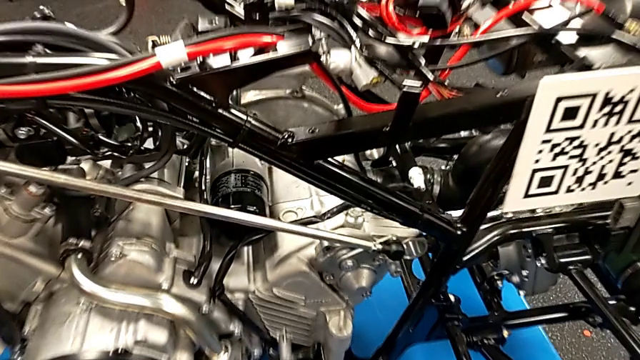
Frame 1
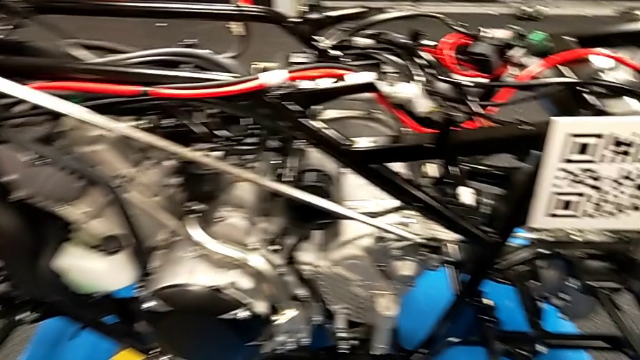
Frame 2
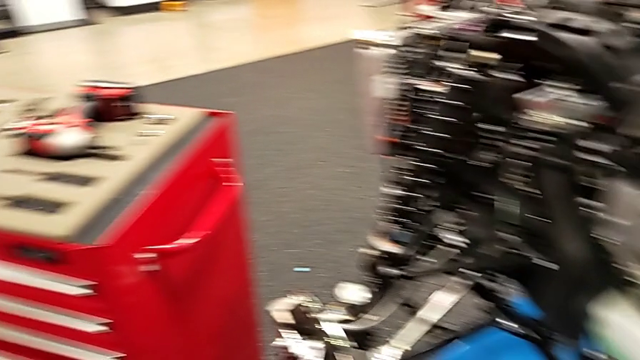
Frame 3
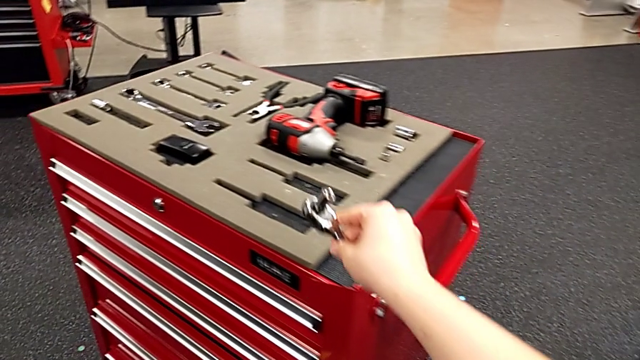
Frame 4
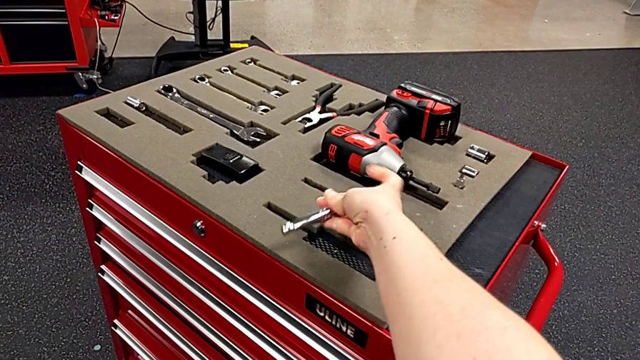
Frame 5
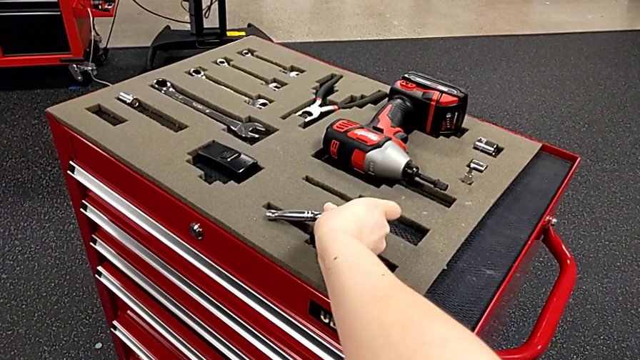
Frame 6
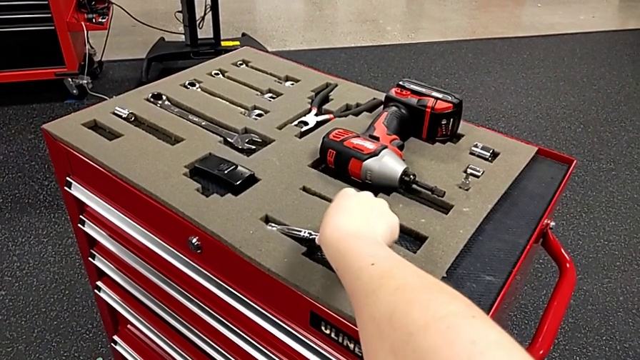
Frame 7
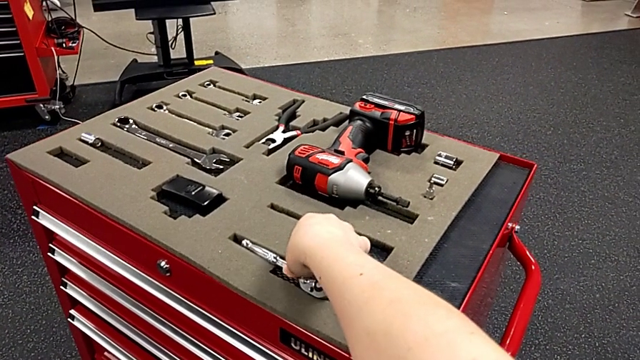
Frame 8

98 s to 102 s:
The camera wearer is grabbing the ratchet to screw the bolt. They place the ratchet.

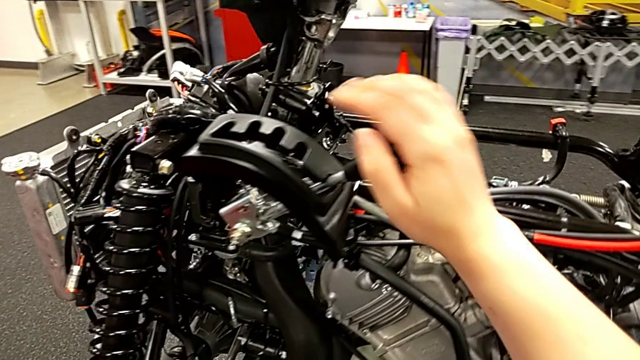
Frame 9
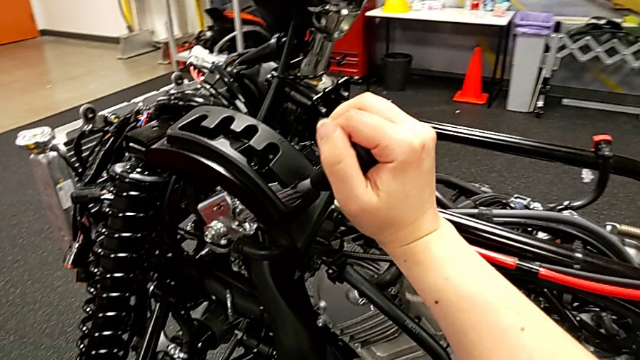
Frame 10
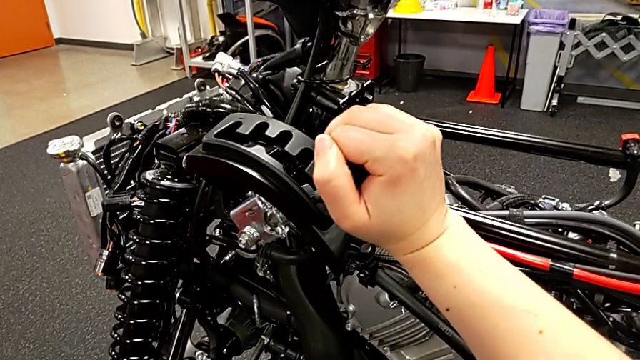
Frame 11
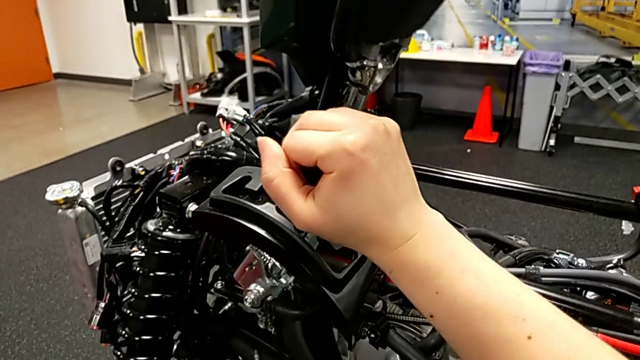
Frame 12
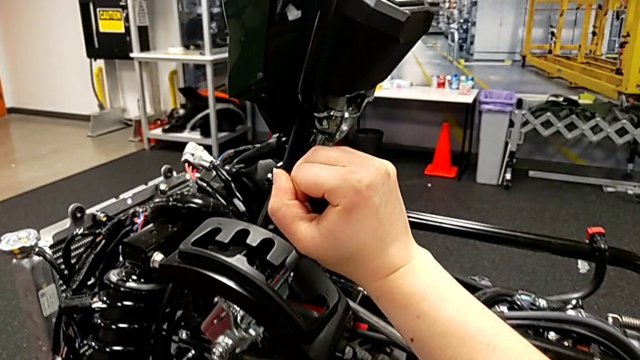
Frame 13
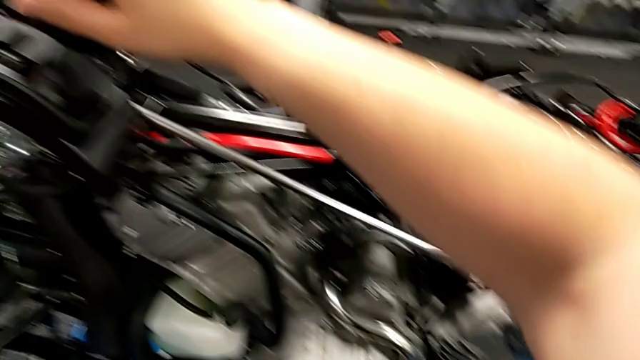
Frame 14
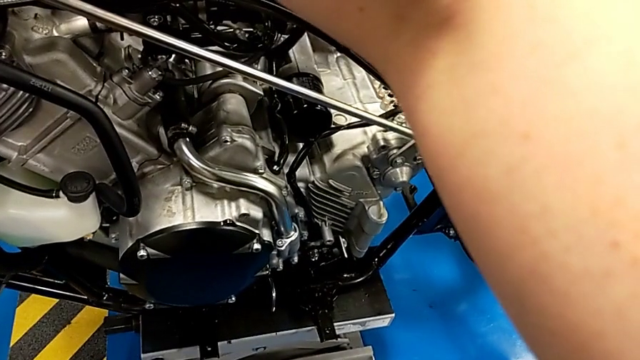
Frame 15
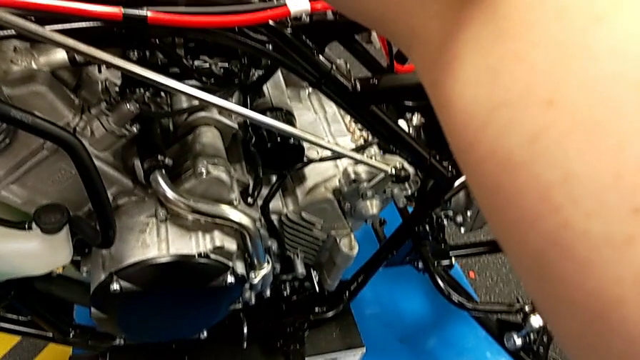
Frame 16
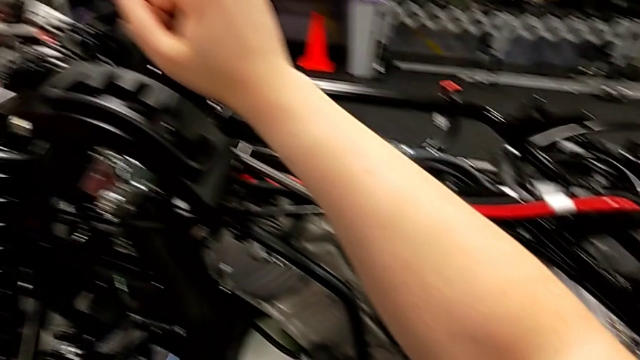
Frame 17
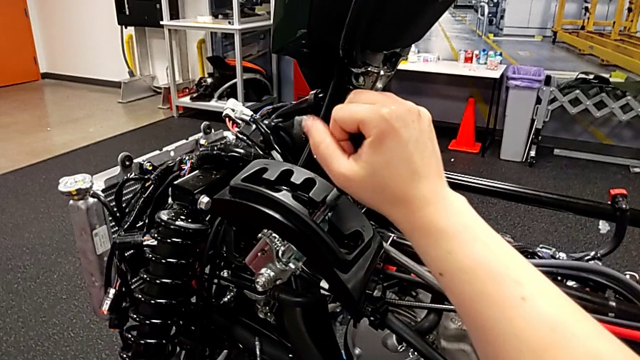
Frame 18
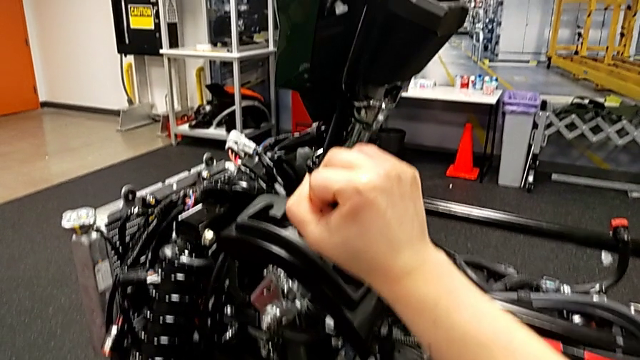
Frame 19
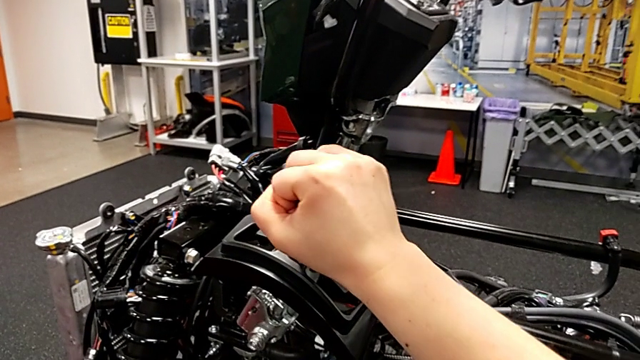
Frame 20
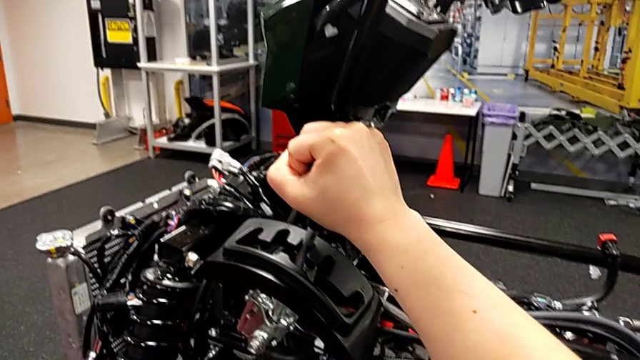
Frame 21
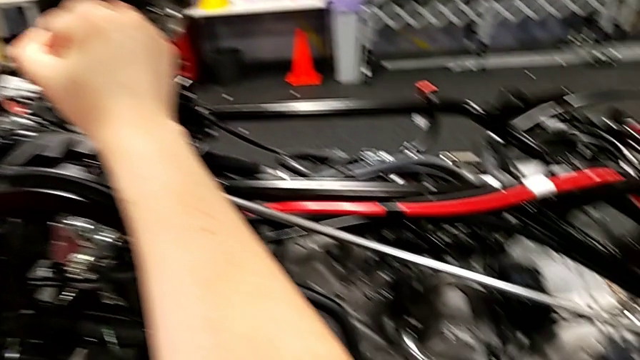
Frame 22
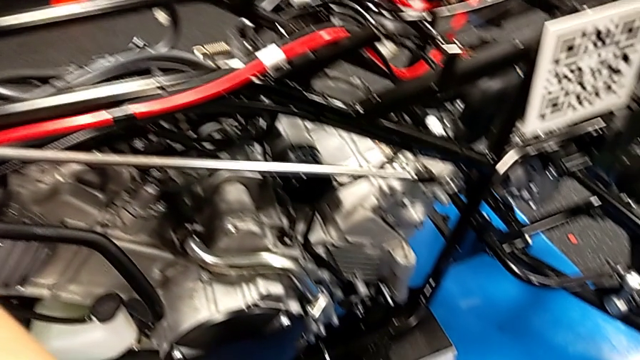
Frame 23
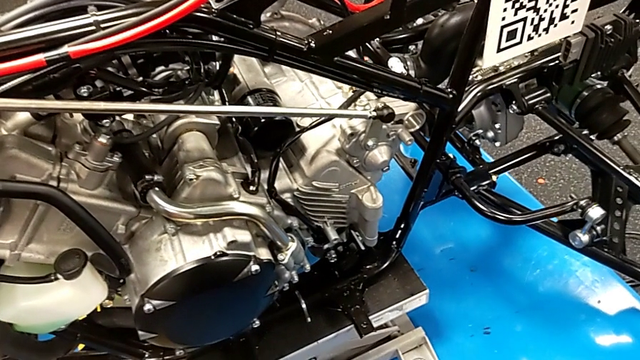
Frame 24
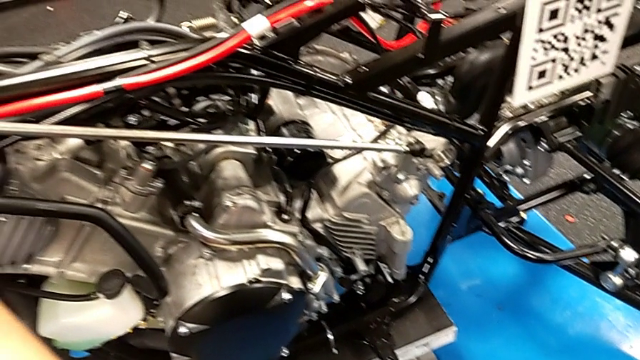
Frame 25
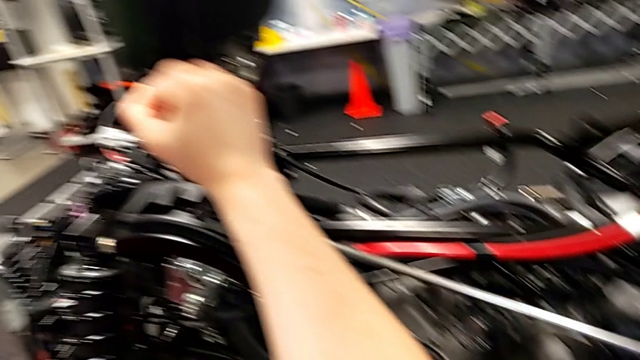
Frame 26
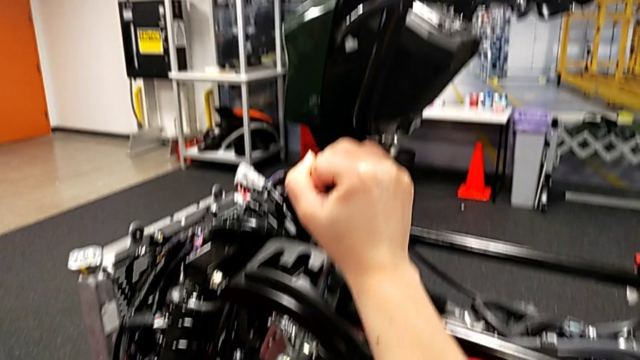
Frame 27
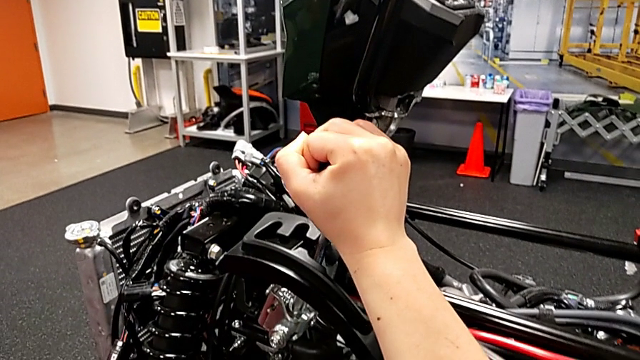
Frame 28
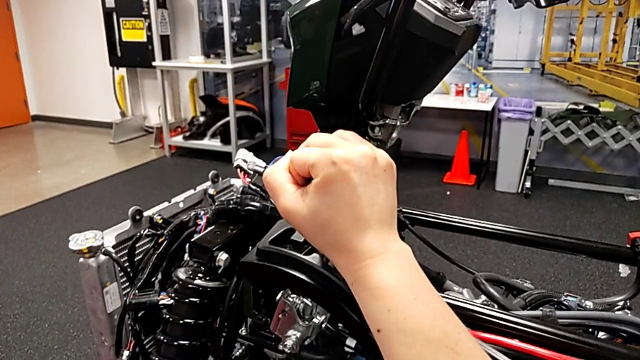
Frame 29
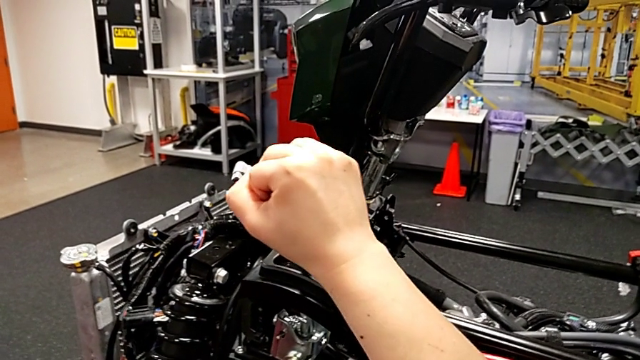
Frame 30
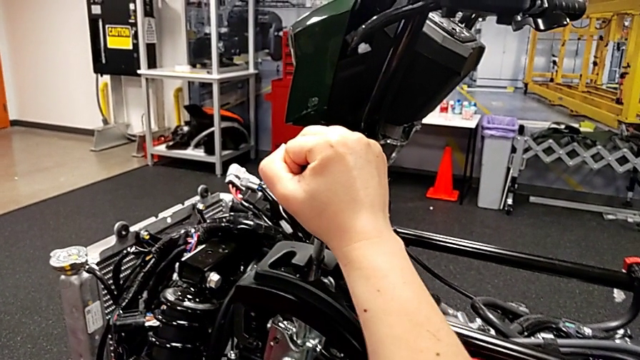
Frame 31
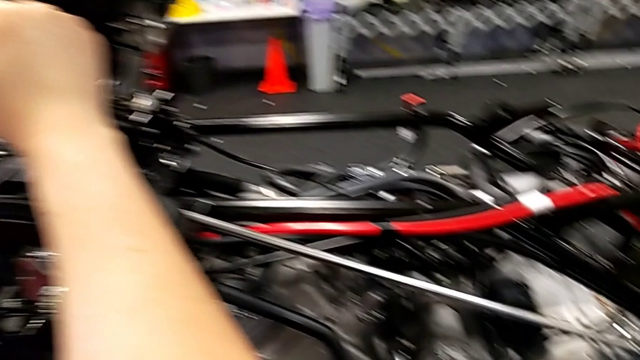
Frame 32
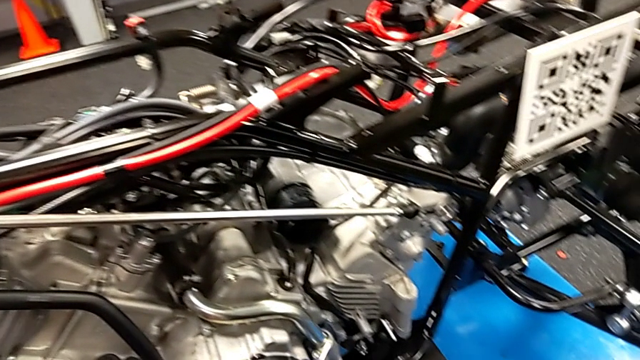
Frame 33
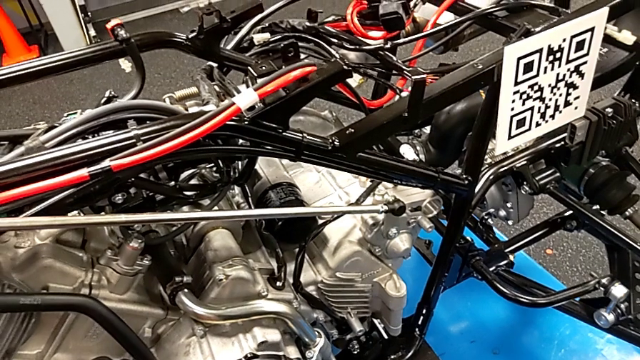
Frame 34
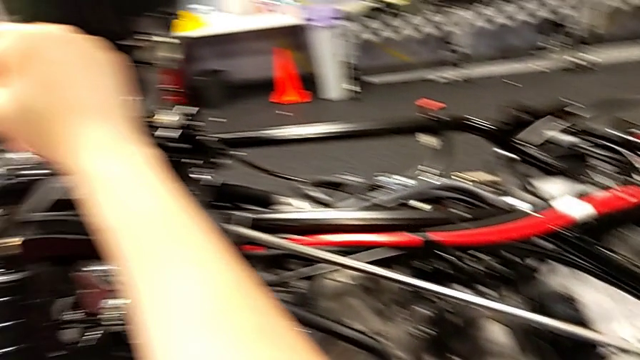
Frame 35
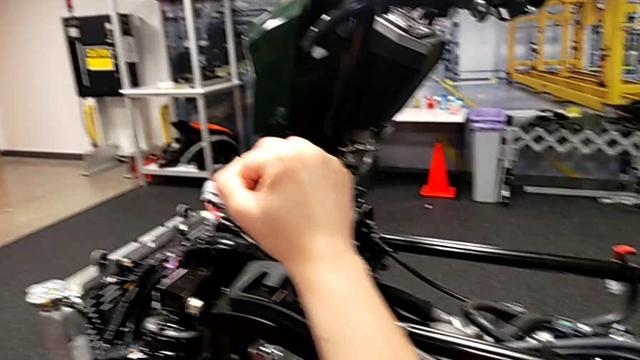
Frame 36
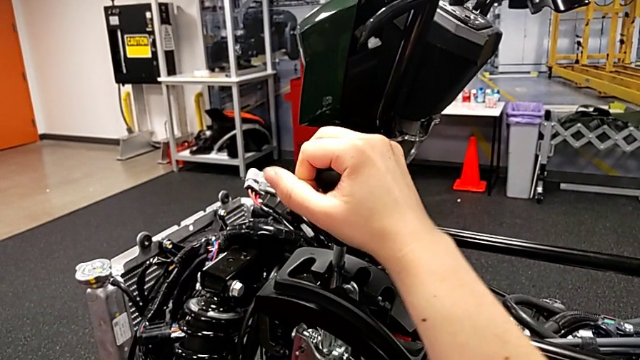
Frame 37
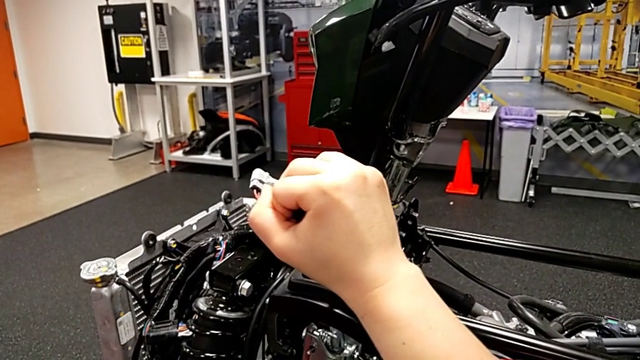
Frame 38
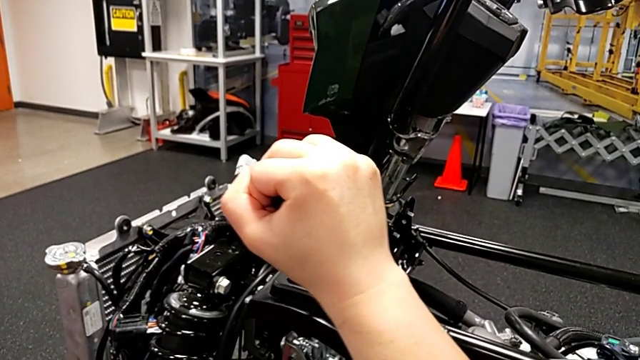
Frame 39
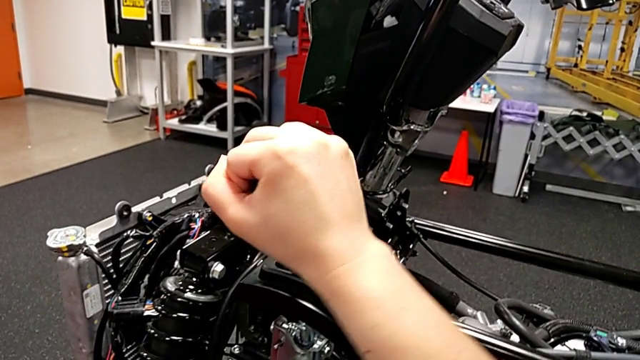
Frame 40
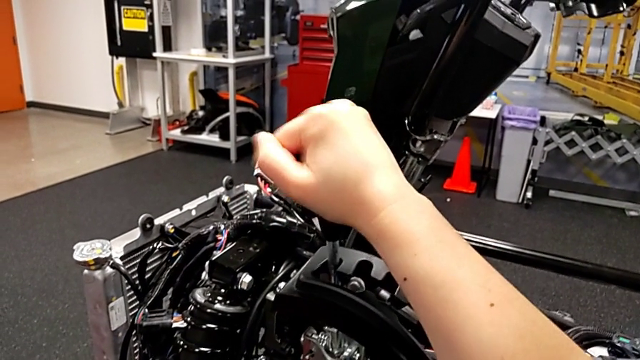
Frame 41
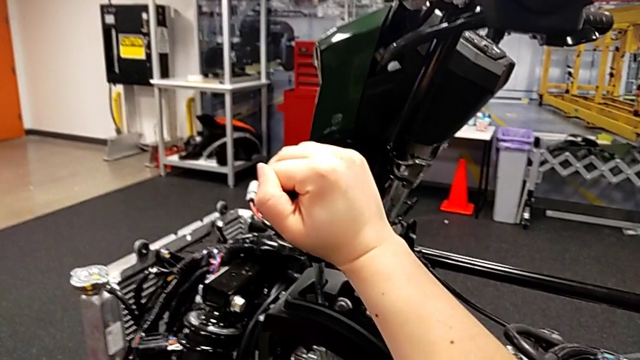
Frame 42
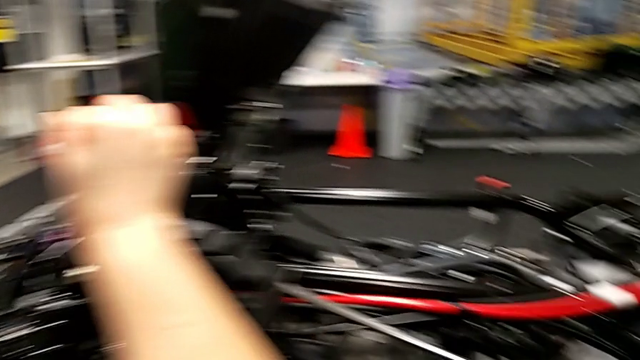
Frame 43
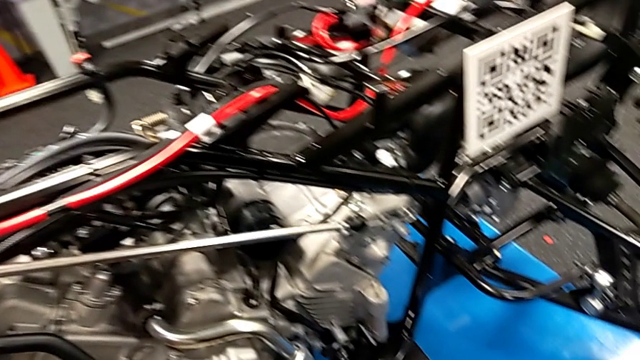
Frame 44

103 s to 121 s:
The camera wearer is shifting the lever. They shift the forth lever, shift the middle lever, shift the second lever and shift the top lever.
